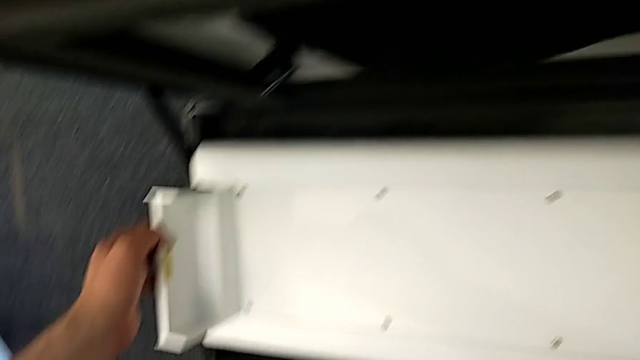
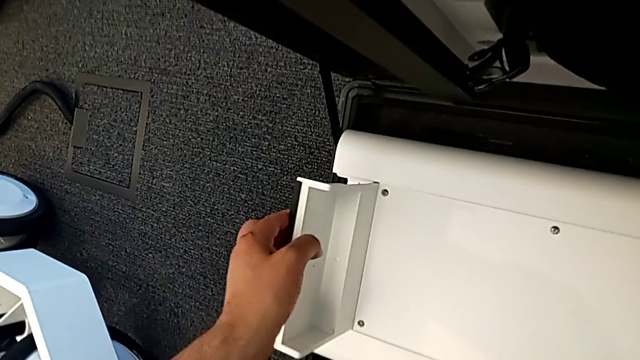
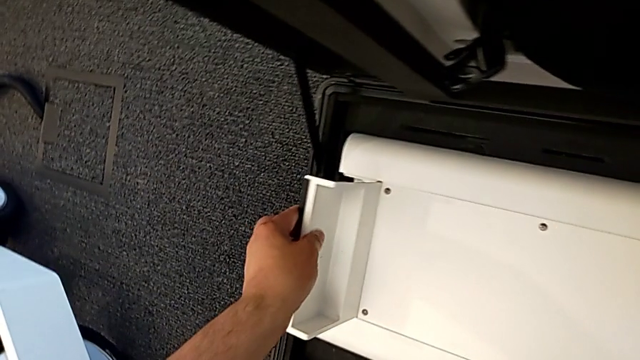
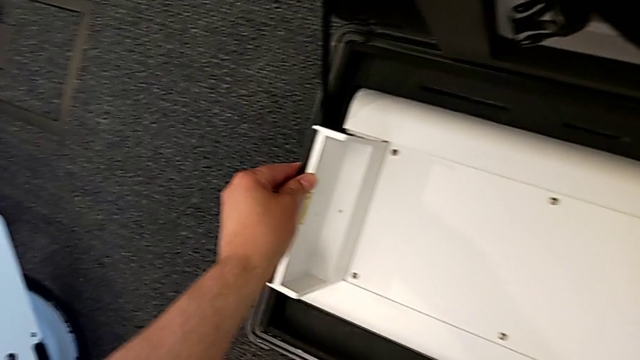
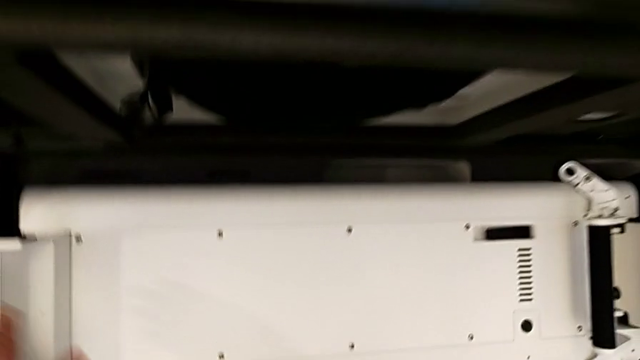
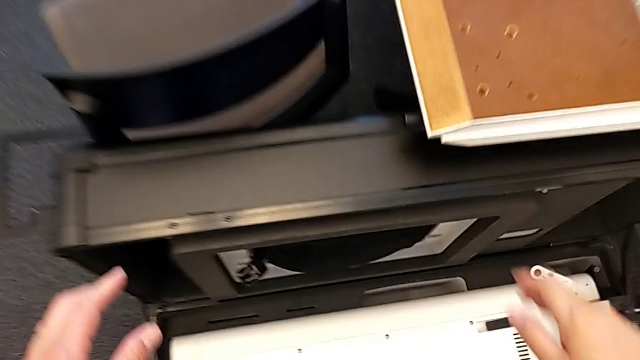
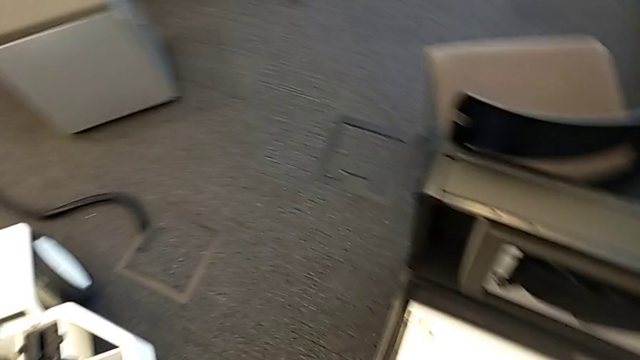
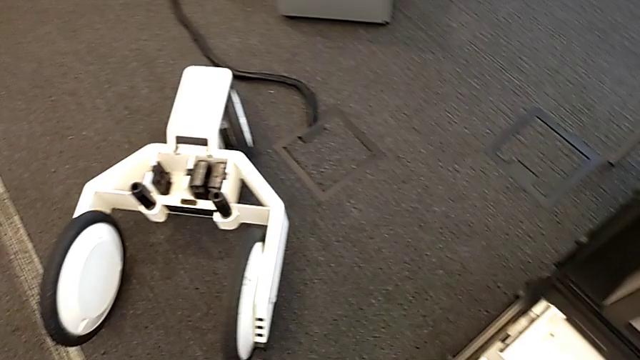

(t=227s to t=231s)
The camera wearer is detaching the base. They place the base.

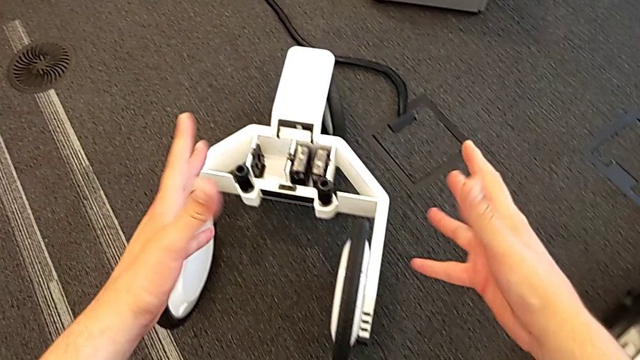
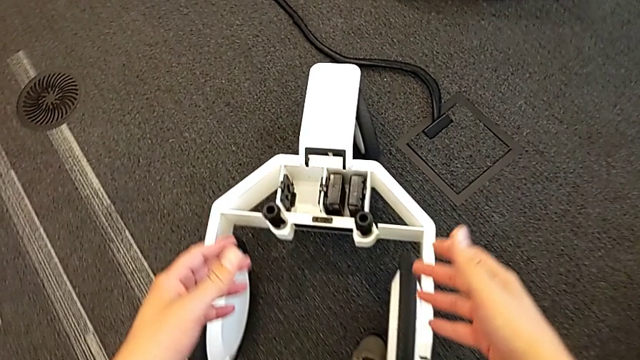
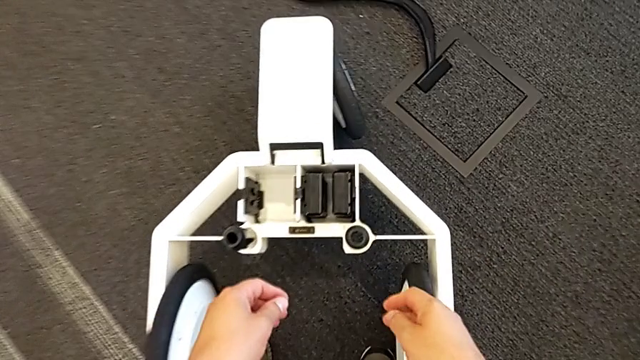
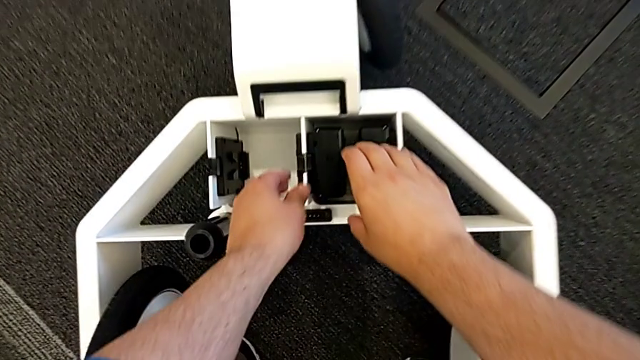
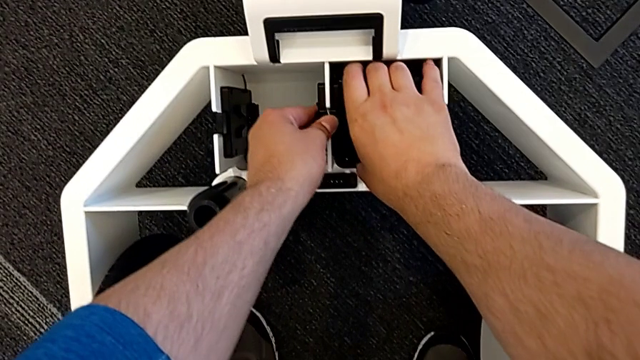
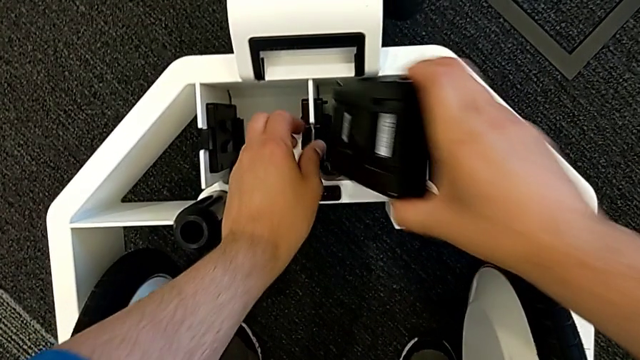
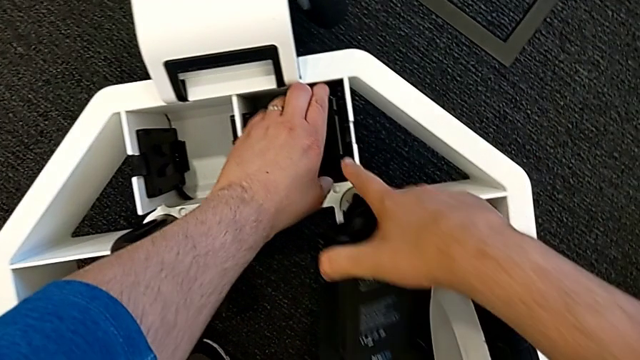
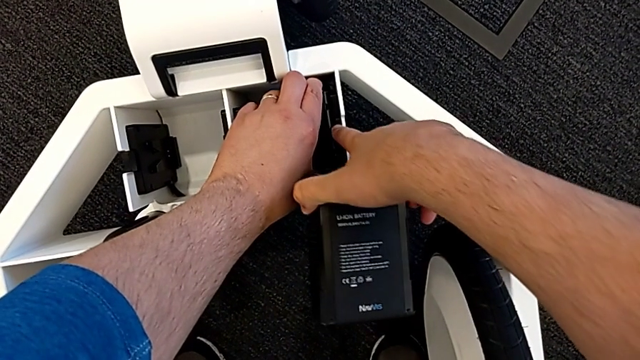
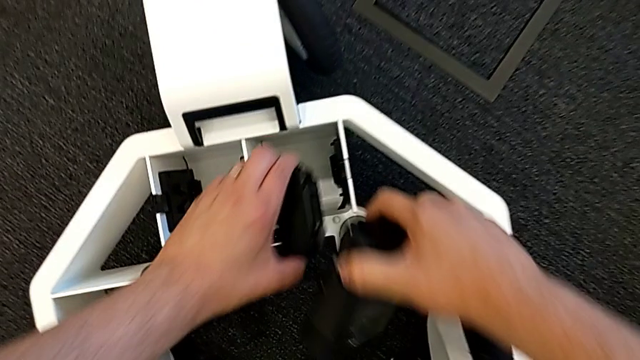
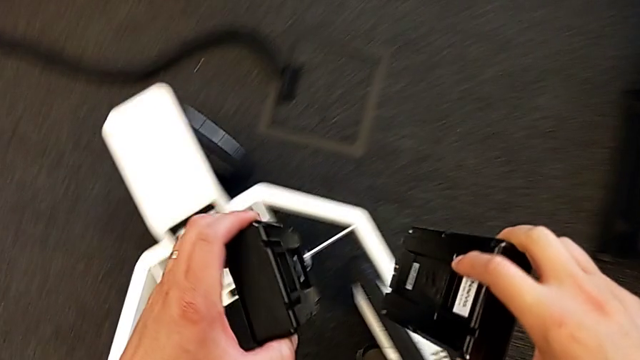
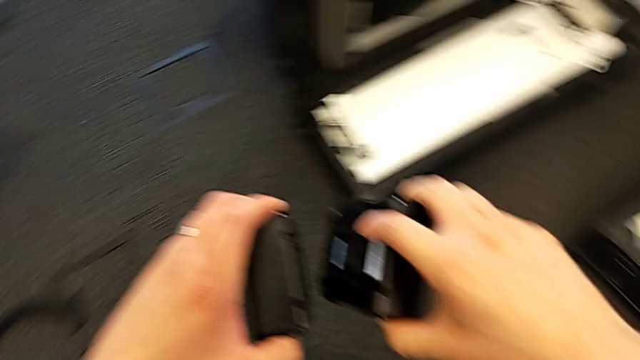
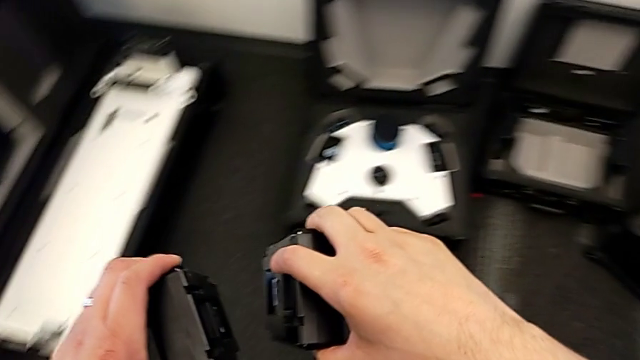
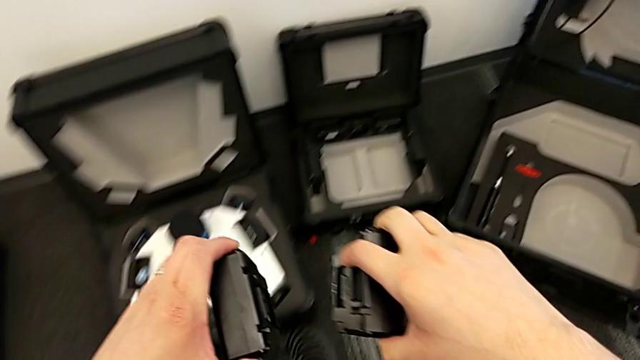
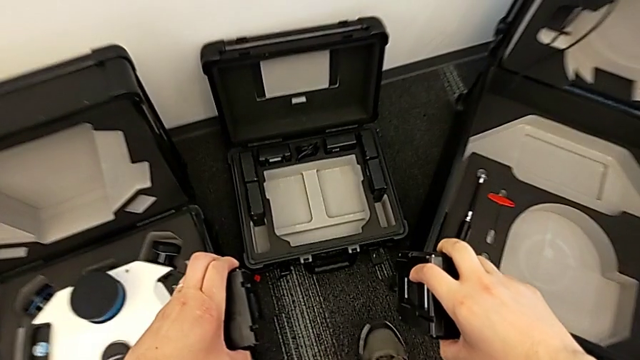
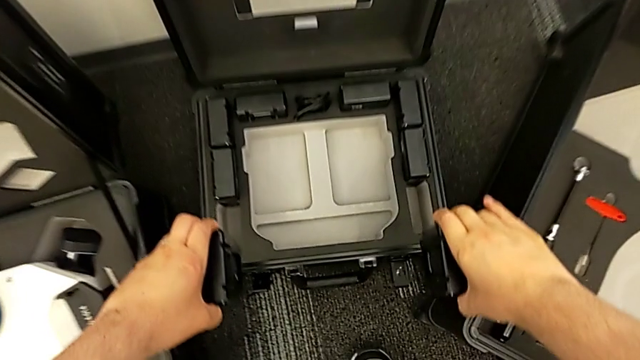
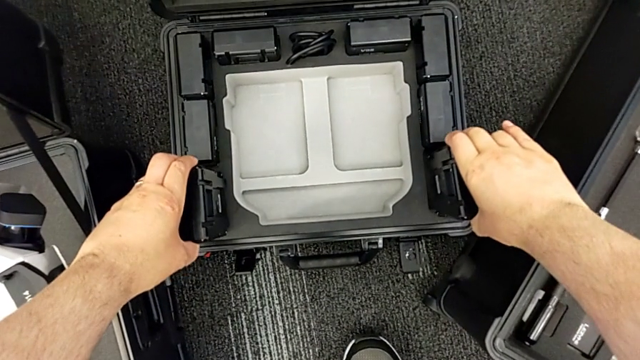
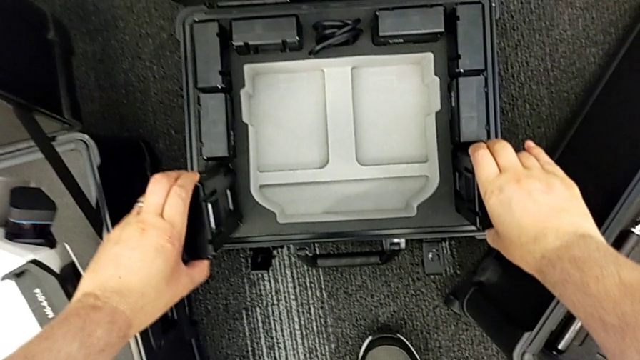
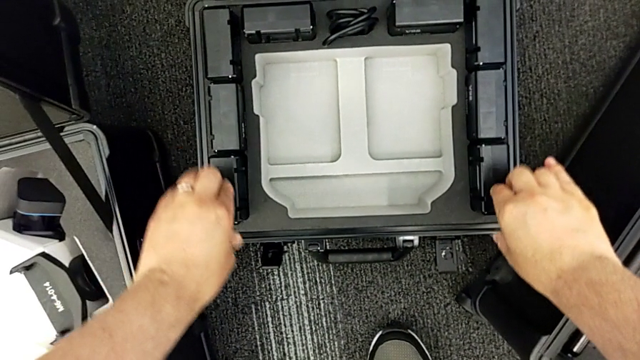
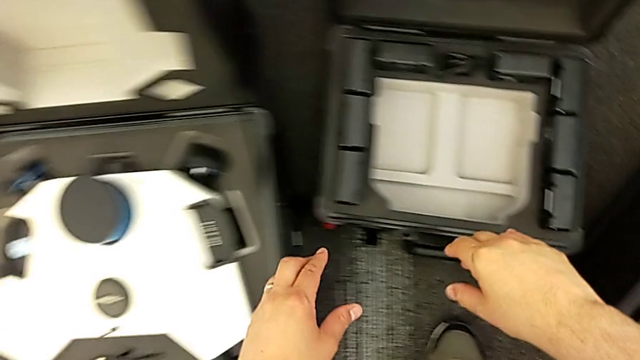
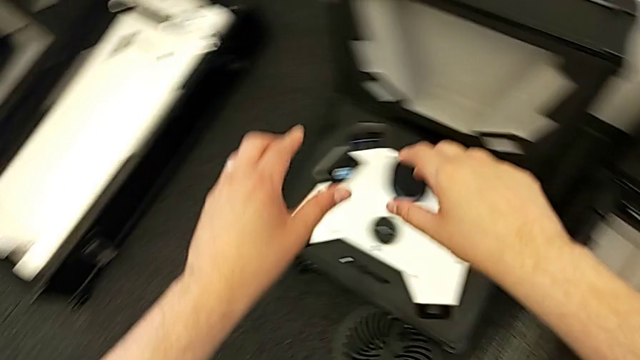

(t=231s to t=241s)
The camera wearer withdraws the battery. They grab the battery, withdraw it and place it.

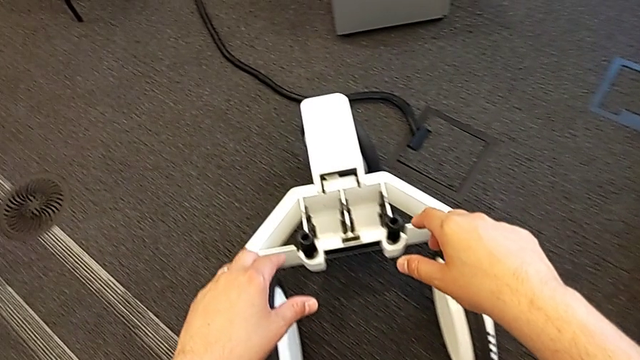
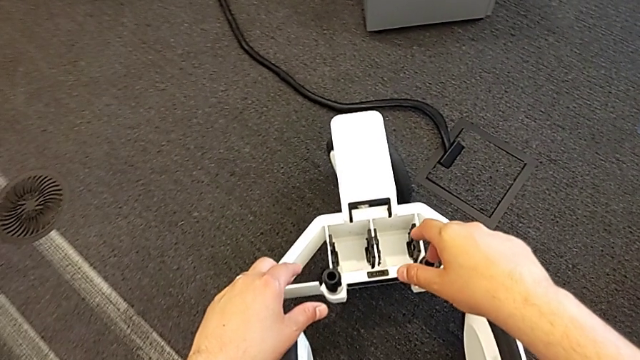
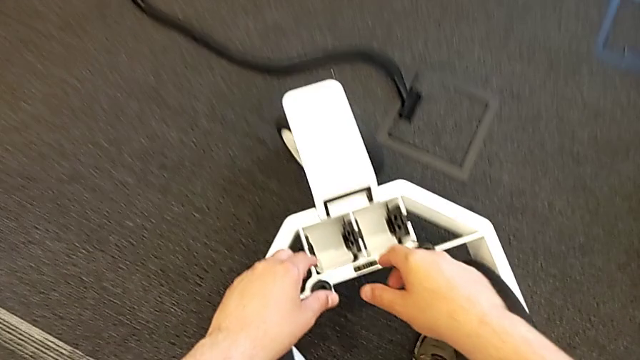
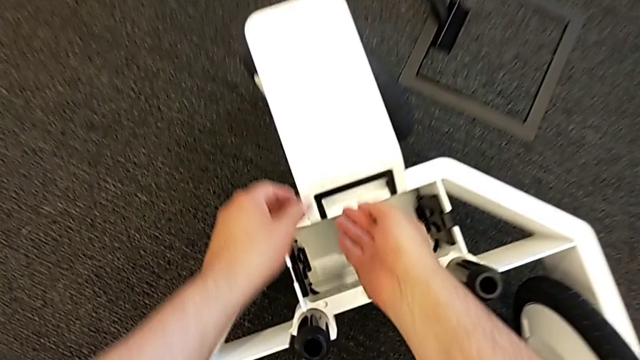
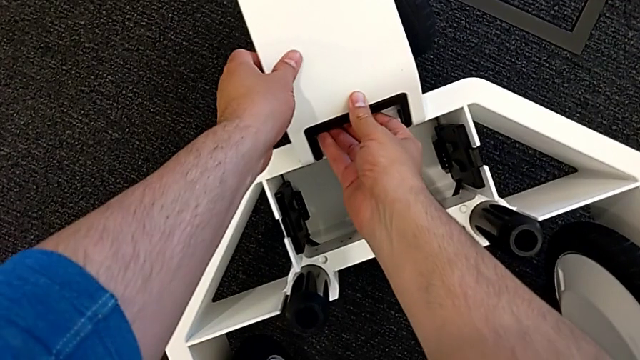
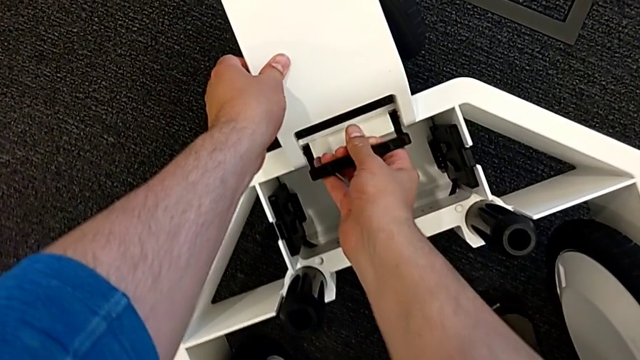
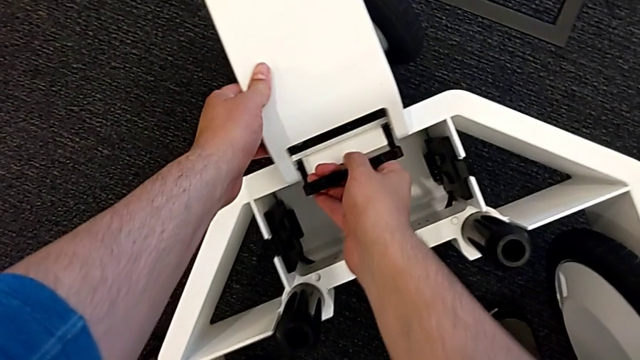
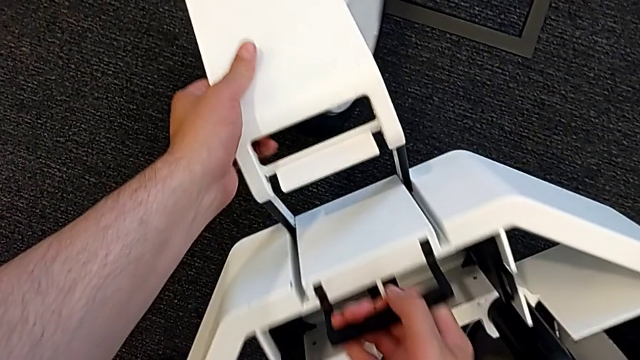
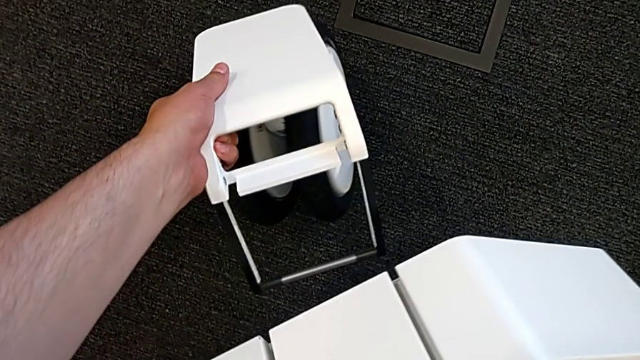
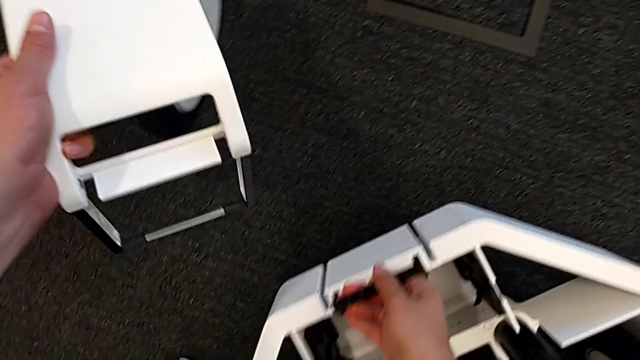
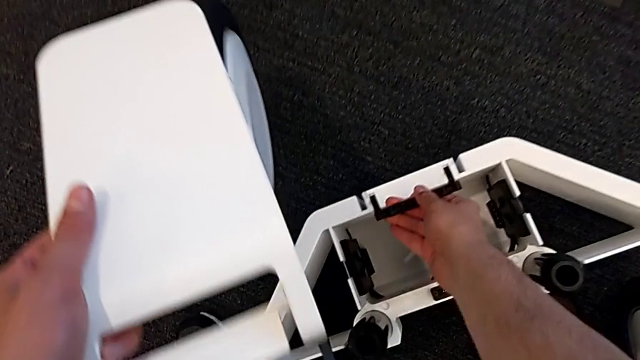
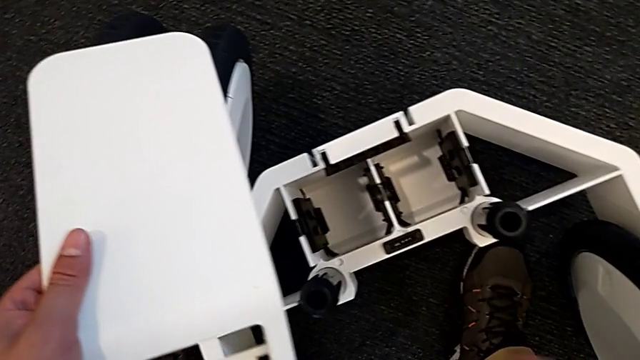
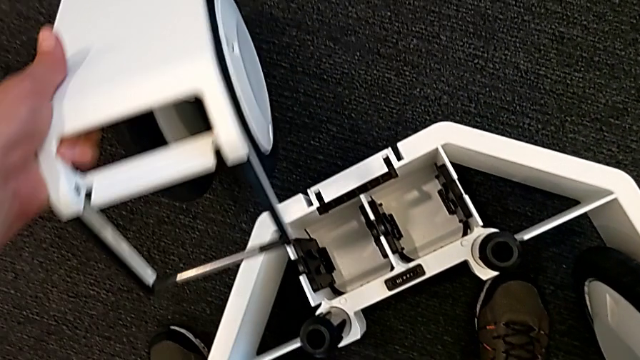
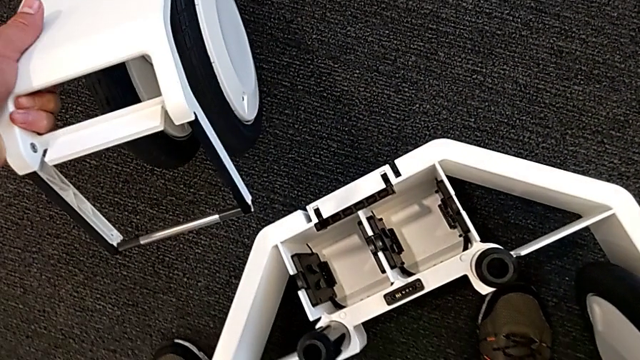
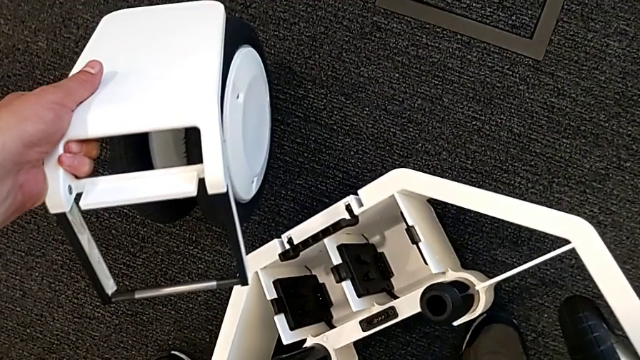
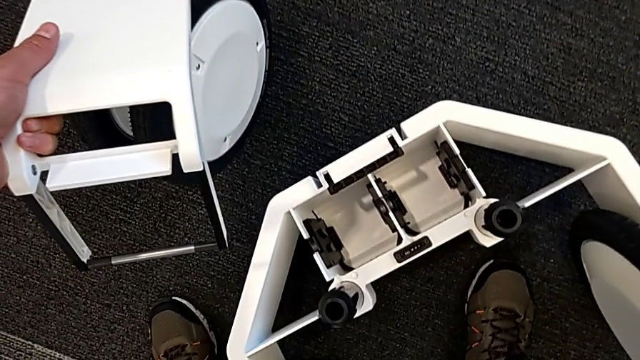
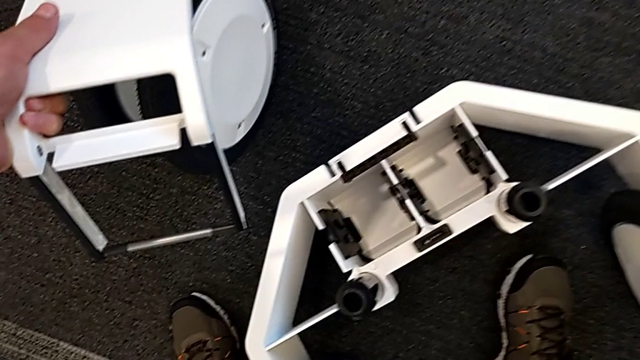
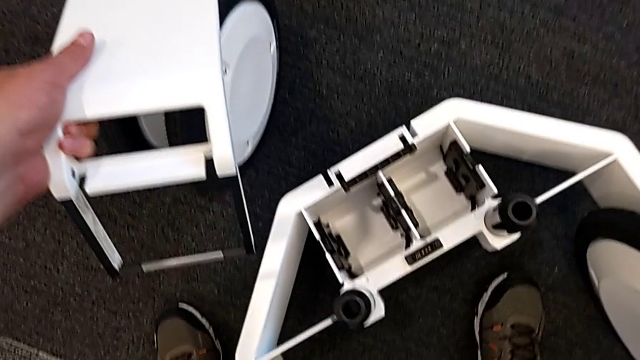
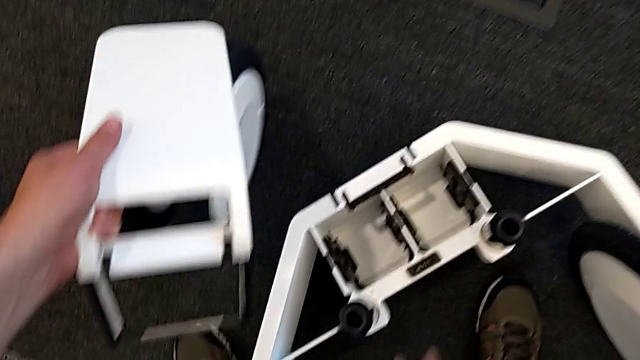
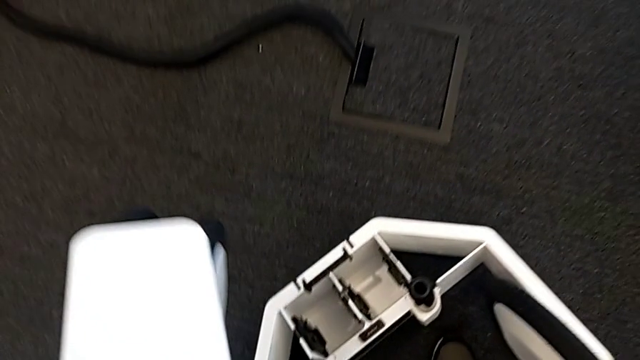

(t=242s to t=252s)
The camera wearer is detaching the wheels. They unlock the first wheel, withdraw it and lift it.
